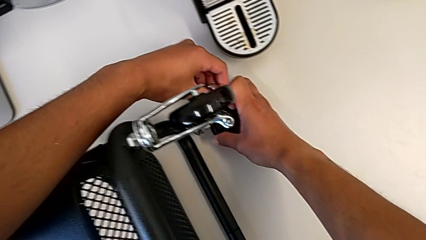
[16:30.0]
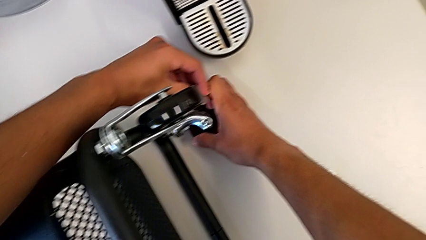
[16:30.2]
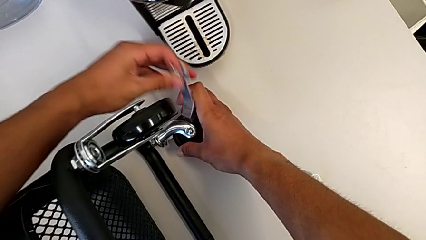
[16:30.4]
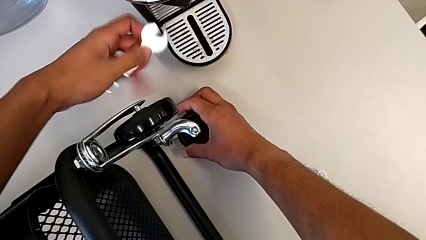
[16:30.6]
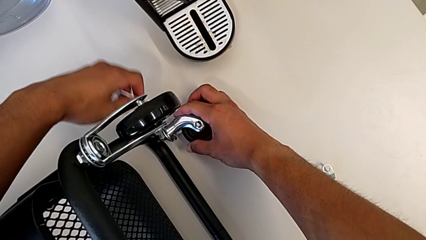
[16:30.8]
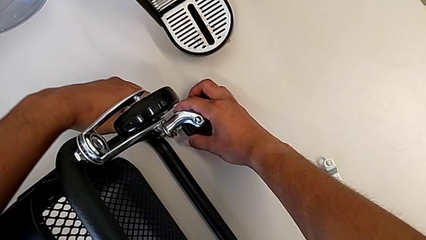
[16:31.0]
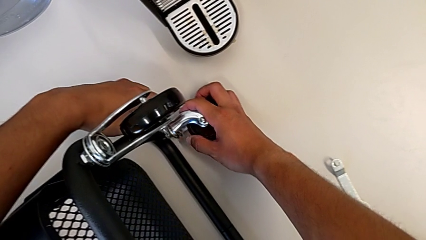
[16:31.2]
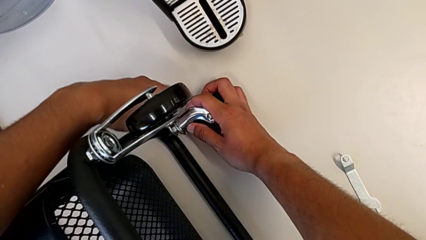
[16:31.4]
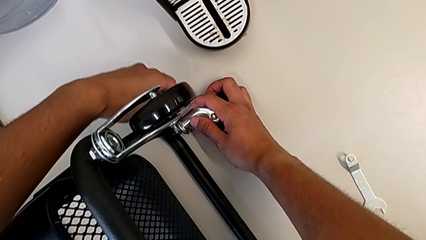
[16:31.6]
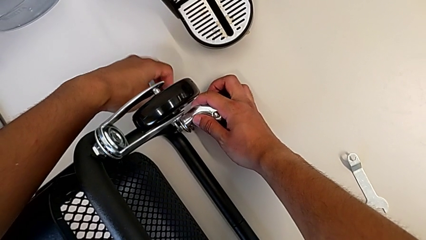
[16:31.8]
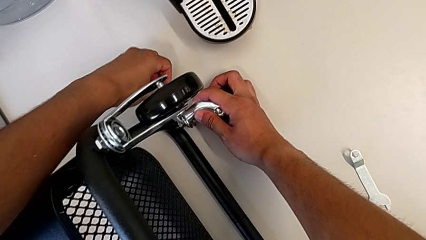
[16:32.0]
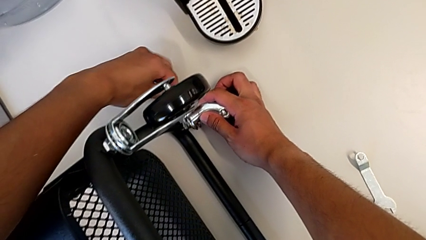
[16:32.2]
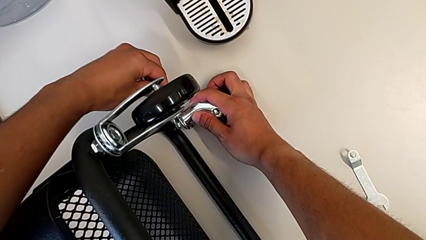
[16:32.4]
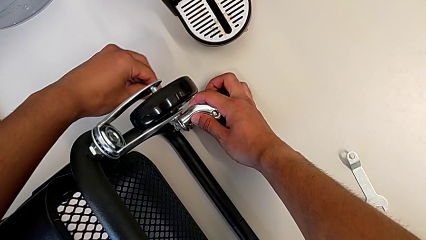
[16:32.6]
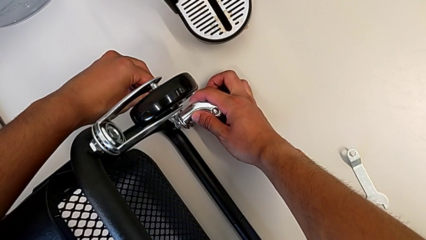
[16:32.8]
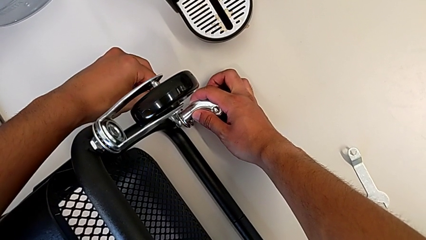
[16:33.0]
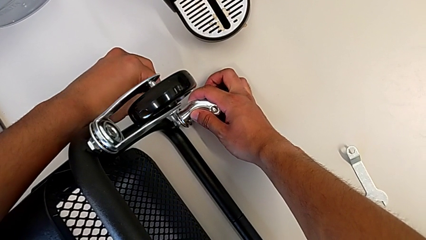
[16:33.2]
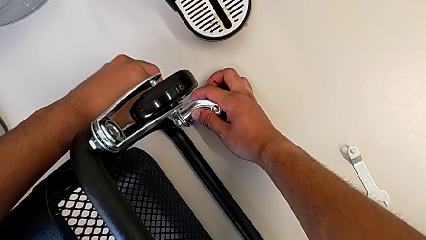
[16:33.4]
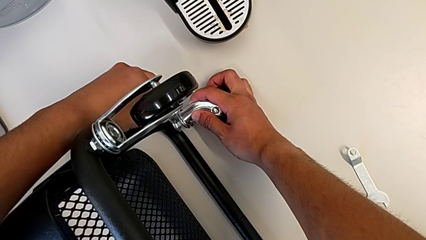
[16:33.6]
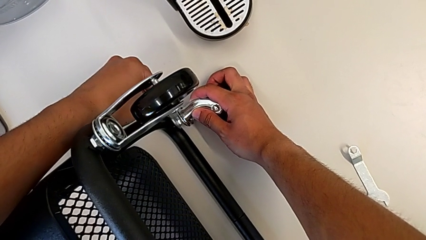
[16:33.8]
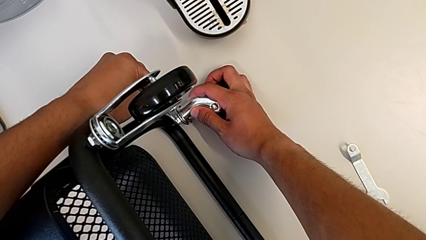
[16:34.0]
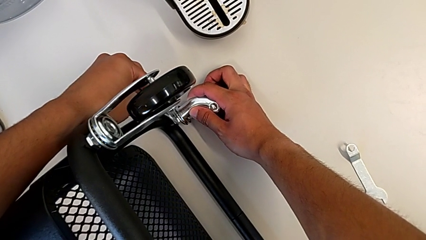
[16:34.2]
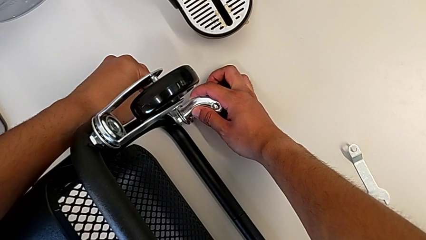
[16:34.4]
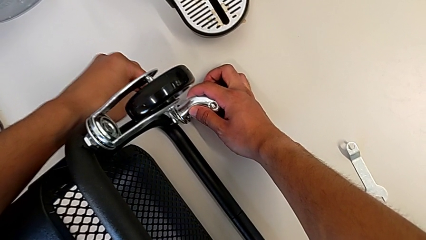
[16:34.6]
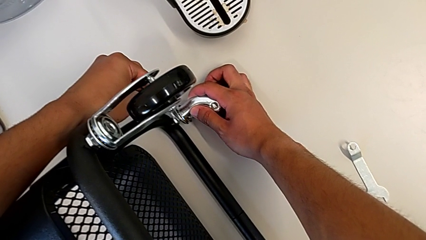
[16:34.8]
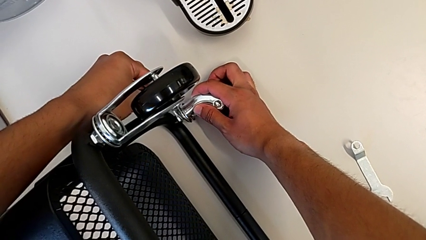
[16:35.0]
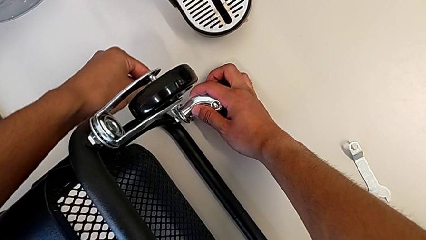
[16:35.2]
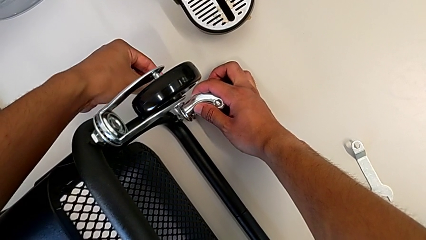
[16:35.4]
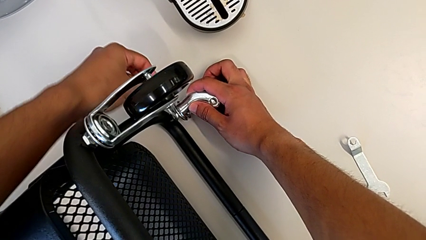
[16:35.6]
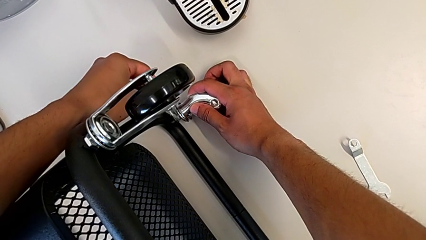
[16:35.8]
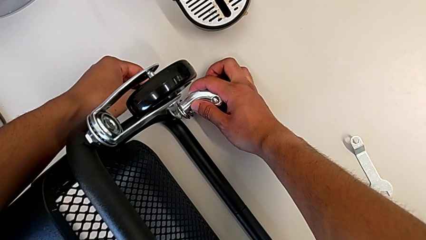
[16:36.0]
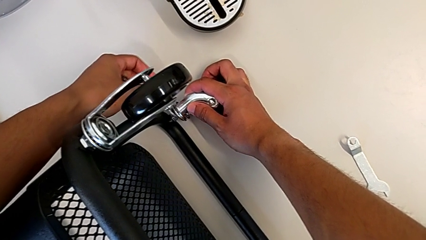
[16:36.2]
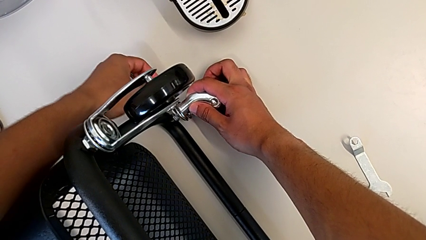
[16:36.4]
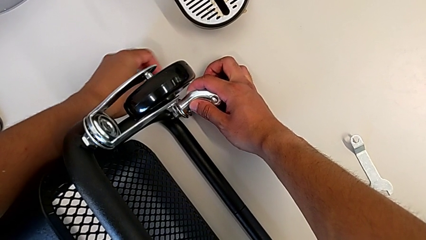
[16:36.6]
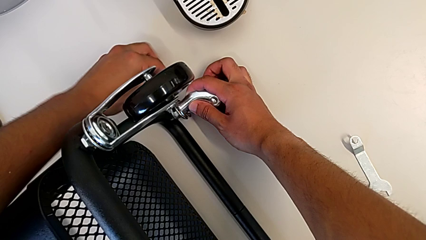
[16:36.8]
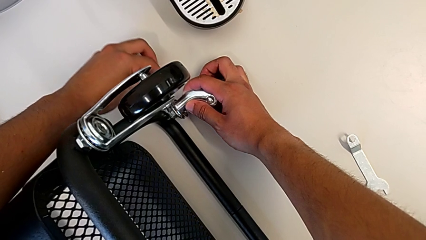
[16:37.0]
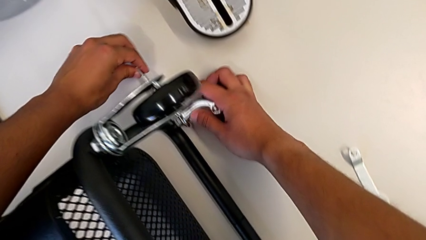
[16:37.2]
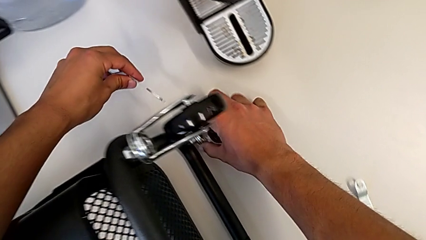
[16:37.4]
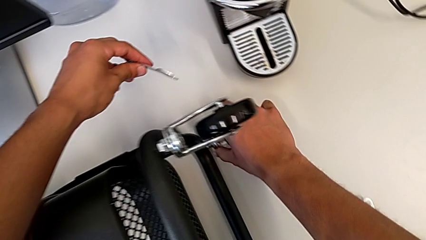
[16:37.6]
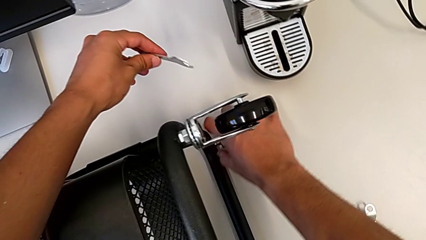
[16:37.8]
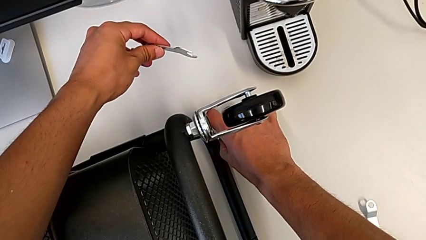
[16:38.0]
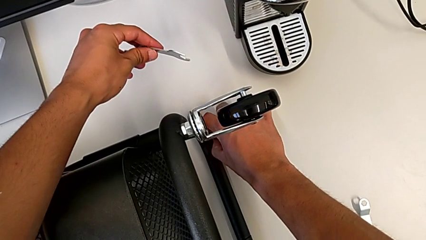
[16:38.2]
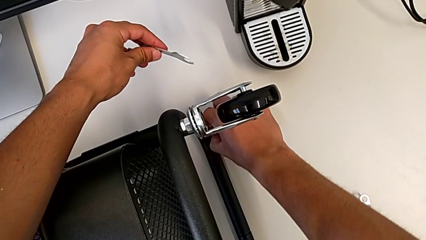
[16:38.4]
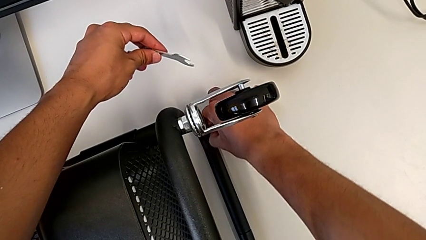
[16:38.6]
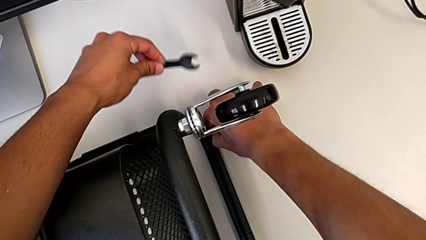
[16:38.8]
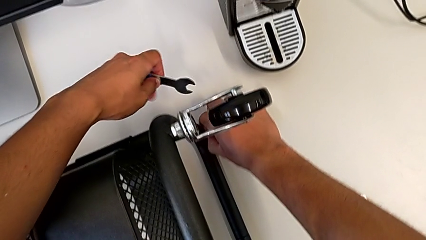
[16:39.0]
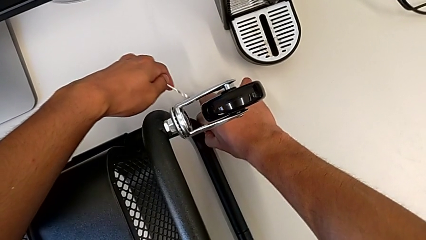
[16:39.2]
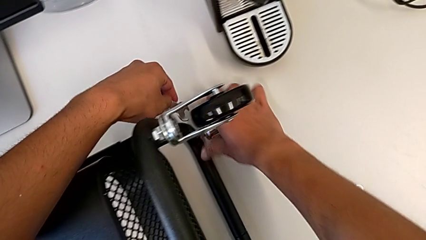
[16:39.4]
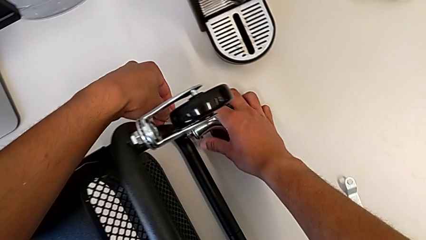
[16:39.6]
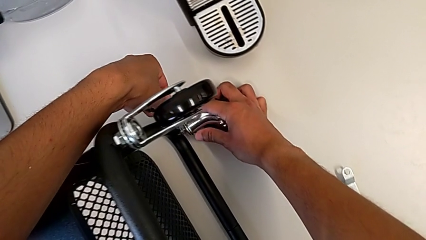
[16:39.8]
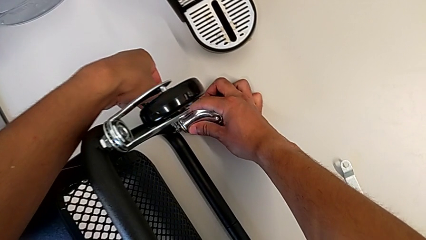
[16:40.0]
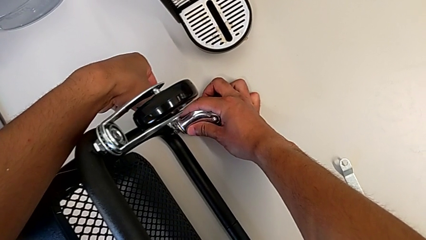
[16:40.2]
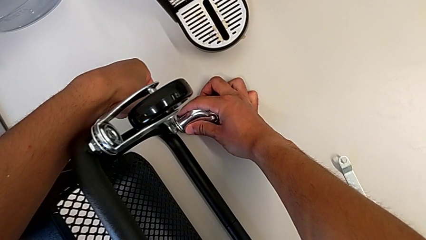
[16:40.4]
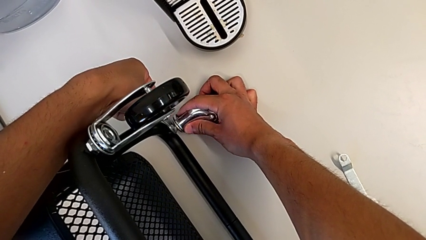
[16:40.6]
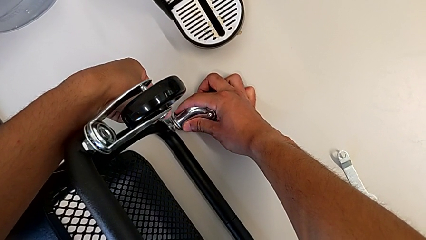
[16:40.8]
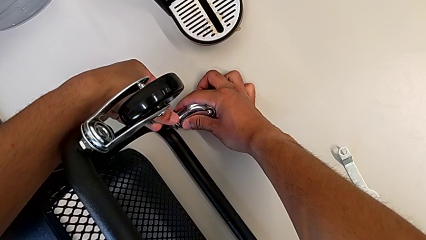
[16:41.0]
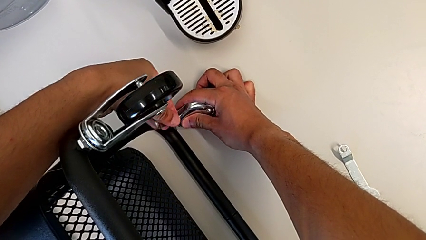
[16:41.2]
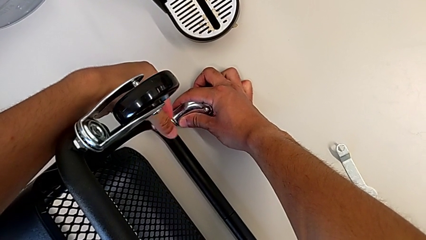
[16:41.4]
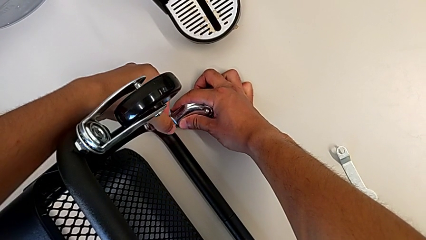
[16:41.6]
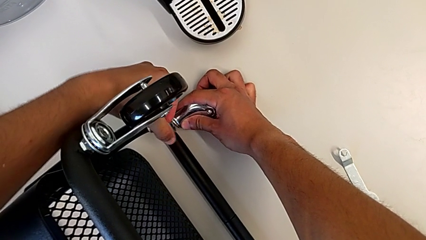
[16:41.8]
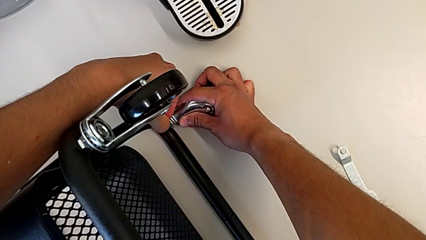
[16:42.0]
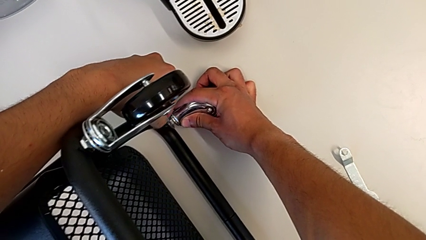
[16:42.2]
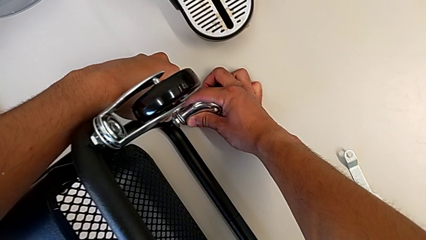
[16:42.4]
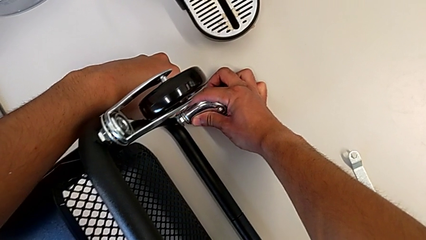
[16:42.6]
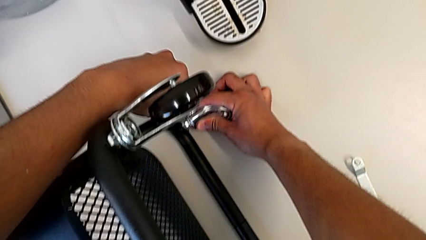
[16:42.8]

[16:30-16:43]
The camera wearer is assembling the first pair of wheels in the base frame. They screw the wheel.

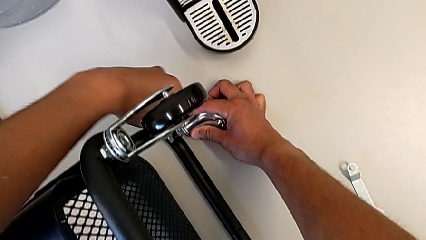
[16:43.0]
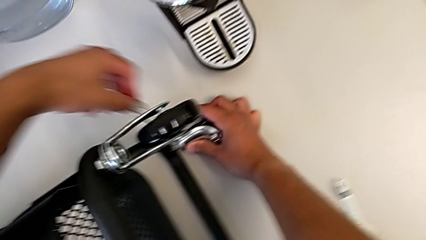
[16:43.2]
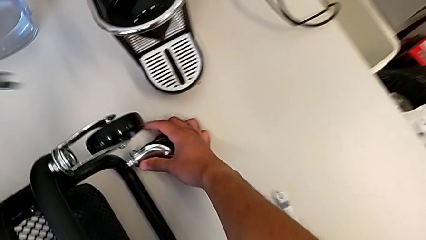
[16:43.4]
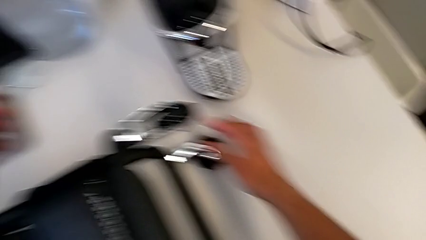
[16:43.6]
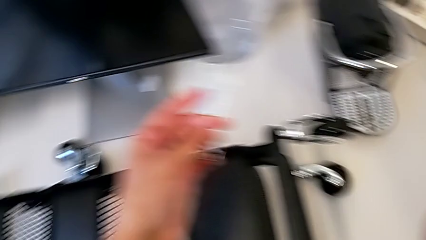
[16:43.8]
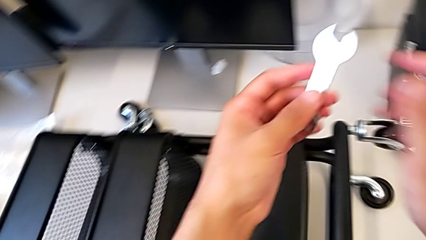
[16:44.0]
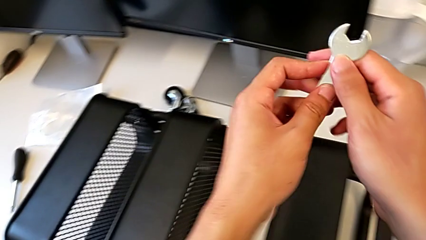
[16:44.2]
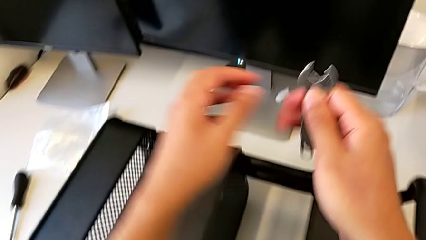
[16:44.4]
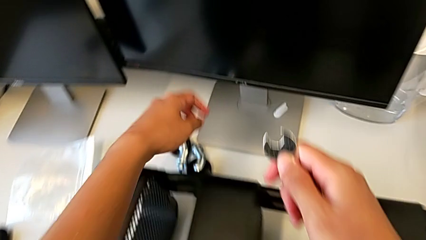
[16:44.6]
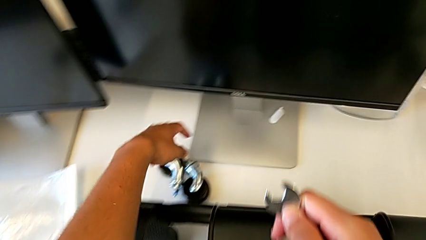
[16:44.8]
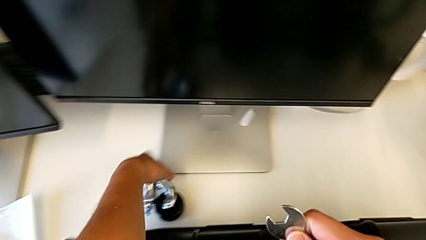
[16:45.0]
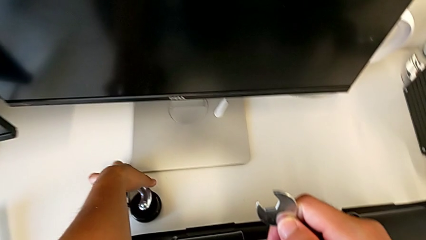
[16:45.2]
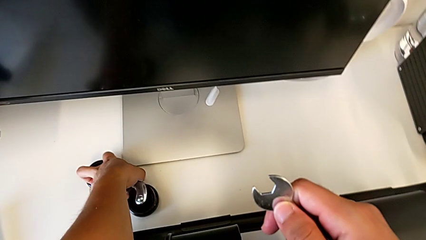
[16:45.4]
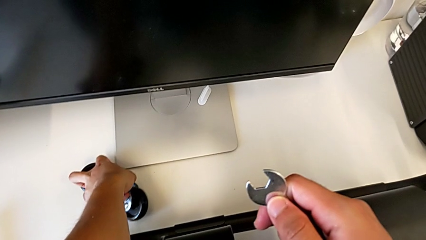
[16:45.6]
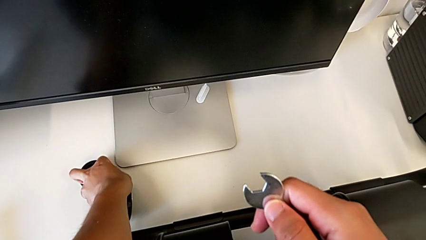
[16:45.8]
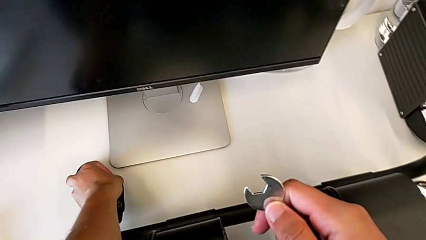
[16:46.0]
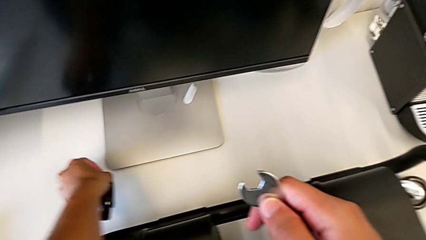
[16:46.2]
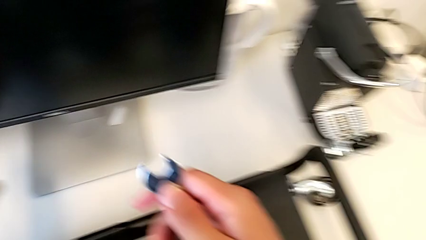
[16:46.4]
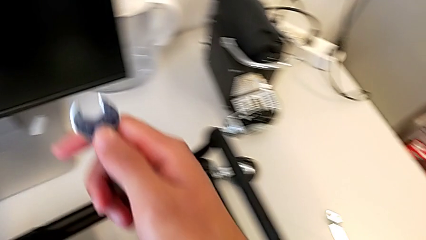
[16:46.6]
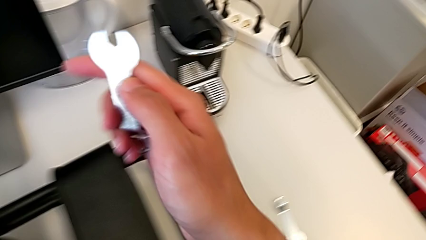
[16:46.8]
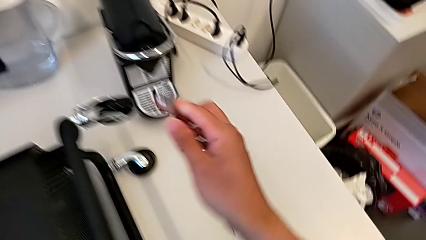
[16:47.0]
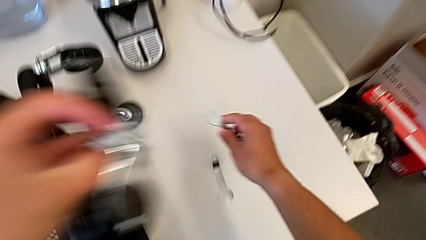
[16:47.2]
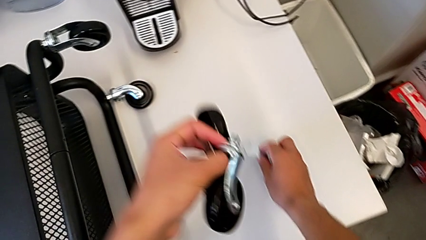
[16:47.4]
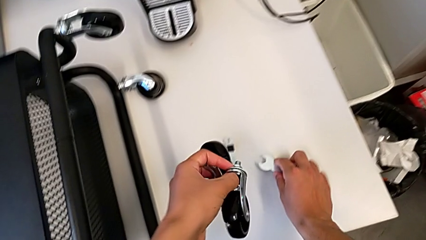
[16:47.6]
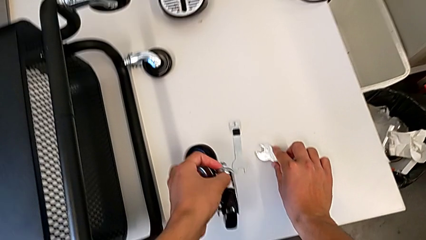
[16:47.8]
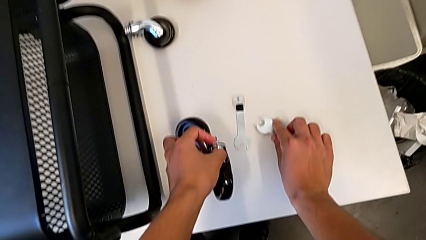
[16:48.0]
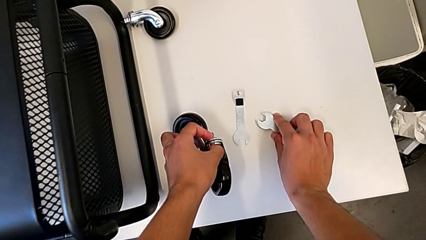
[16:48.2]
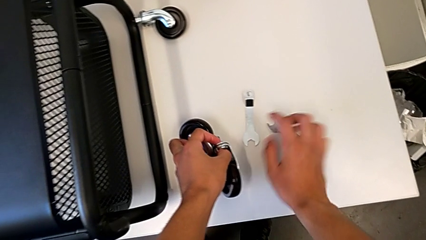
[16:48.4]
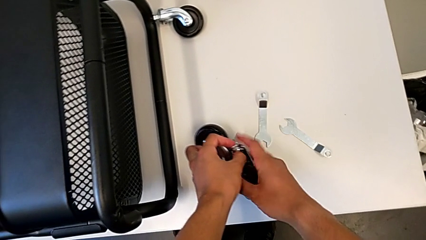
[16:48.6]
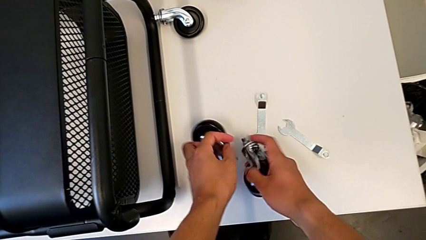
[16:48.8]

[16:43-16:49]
The camera wearer is assembling the second pair of wheels in the base frame. They grab the wheel.
